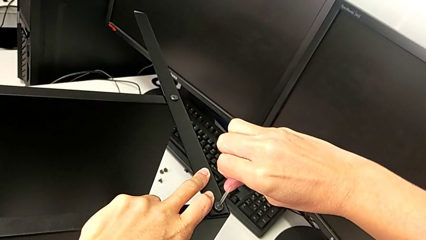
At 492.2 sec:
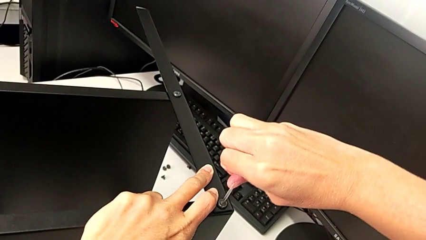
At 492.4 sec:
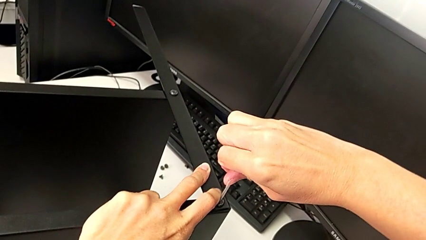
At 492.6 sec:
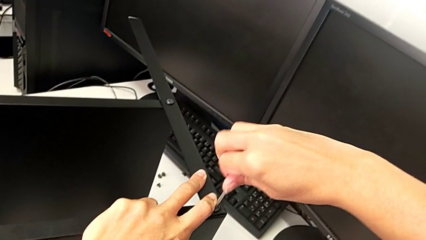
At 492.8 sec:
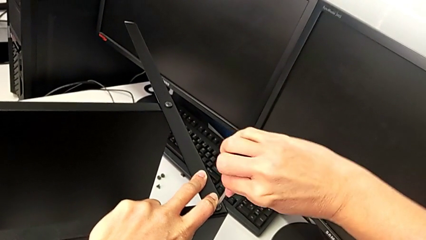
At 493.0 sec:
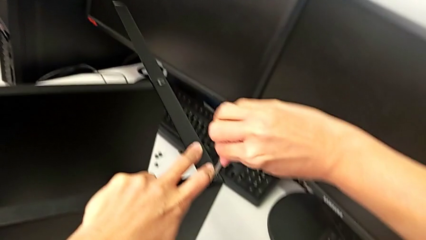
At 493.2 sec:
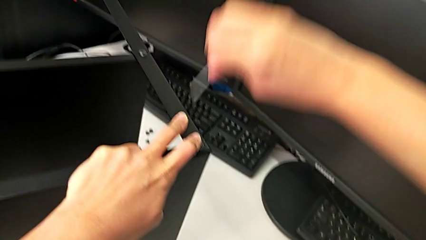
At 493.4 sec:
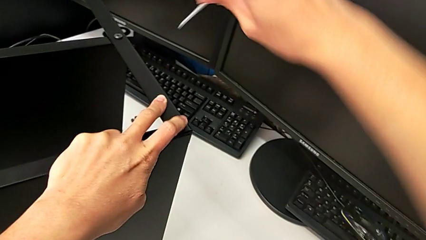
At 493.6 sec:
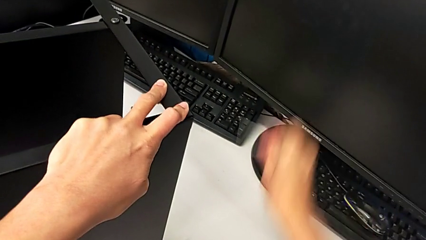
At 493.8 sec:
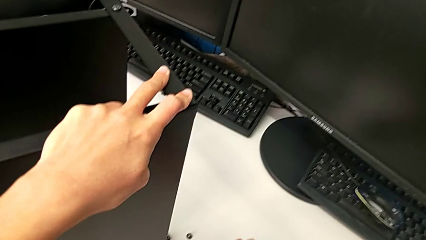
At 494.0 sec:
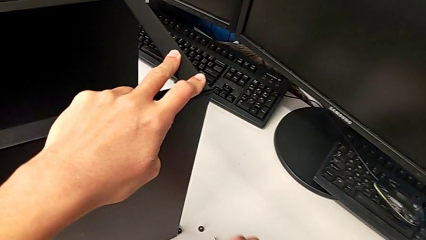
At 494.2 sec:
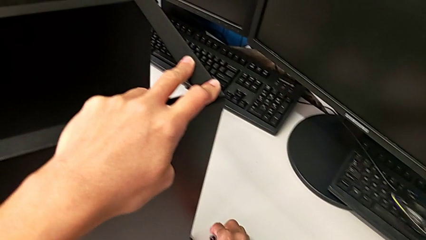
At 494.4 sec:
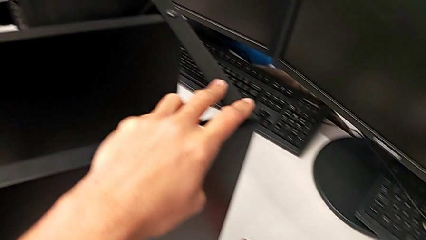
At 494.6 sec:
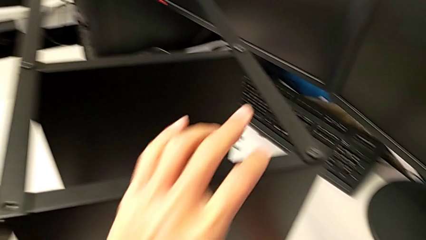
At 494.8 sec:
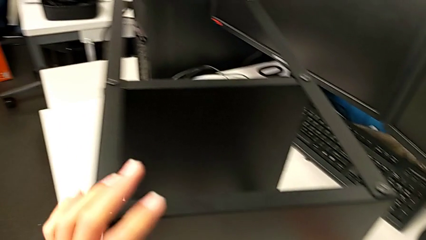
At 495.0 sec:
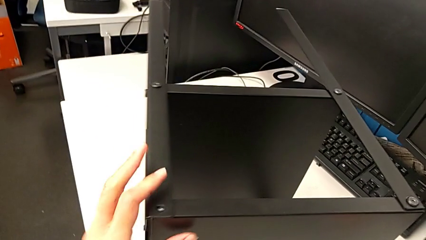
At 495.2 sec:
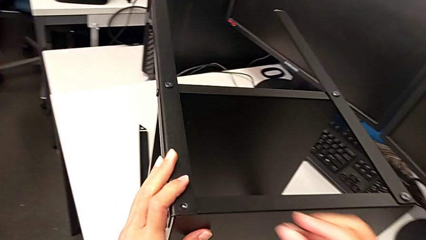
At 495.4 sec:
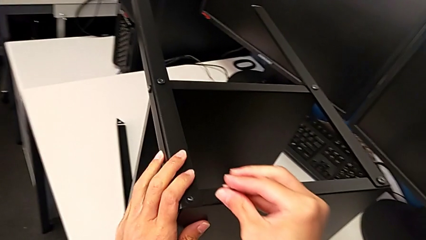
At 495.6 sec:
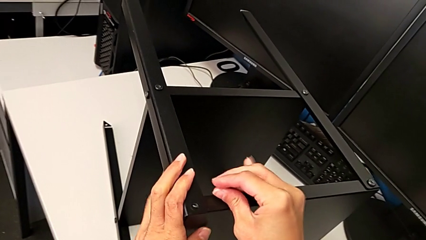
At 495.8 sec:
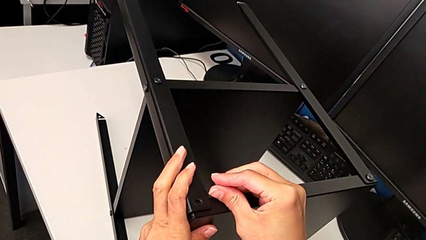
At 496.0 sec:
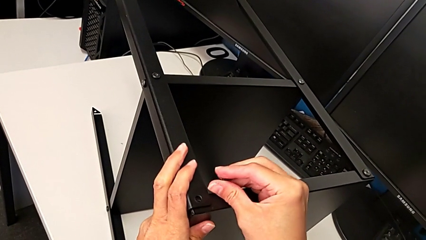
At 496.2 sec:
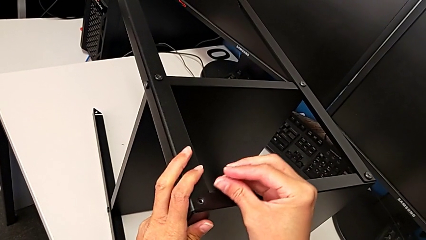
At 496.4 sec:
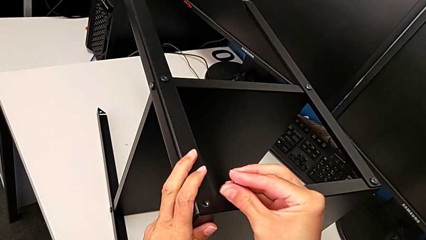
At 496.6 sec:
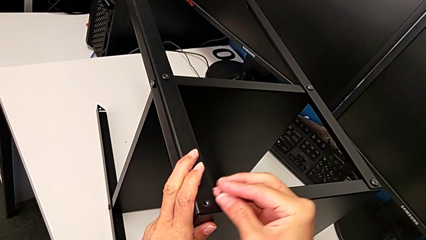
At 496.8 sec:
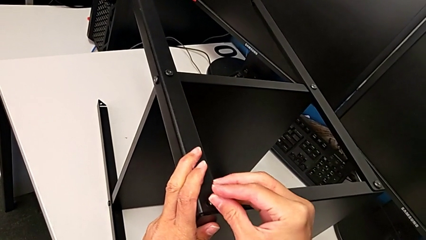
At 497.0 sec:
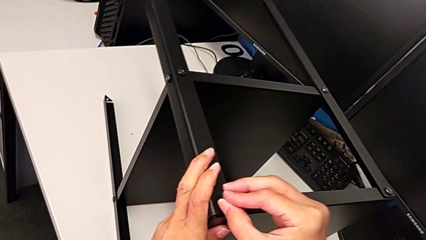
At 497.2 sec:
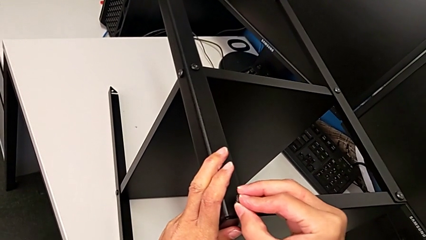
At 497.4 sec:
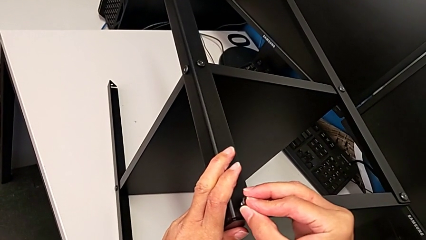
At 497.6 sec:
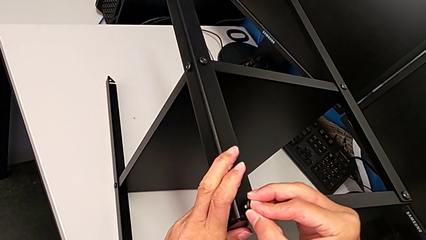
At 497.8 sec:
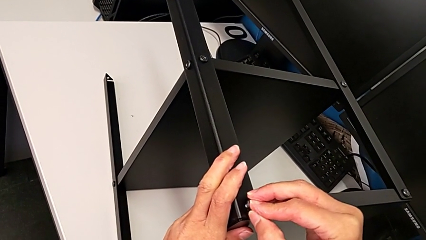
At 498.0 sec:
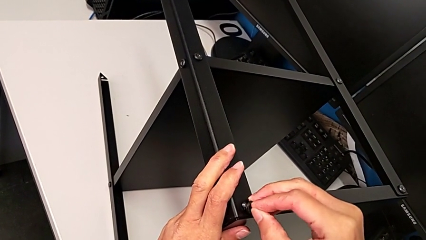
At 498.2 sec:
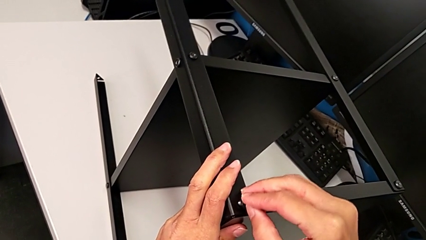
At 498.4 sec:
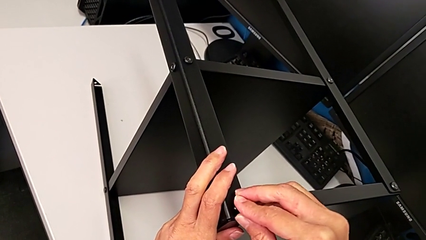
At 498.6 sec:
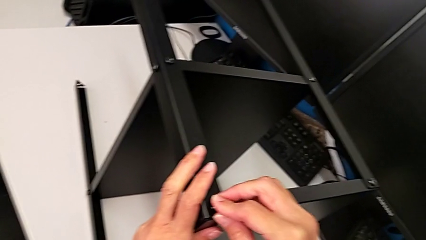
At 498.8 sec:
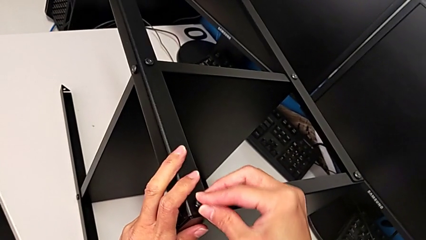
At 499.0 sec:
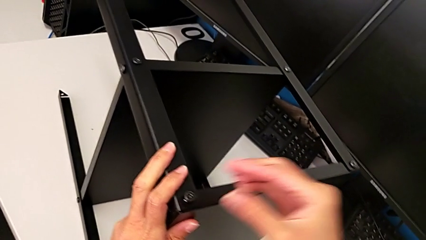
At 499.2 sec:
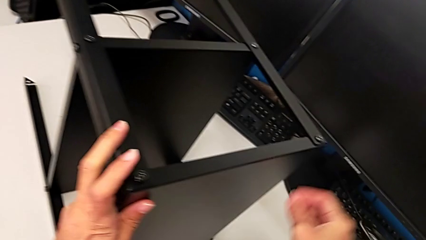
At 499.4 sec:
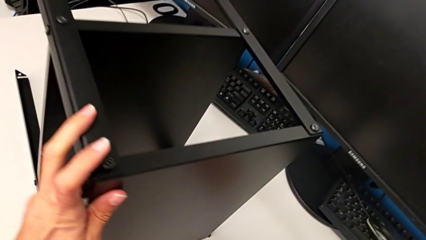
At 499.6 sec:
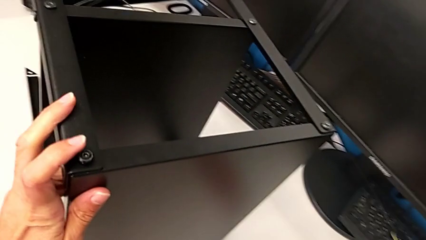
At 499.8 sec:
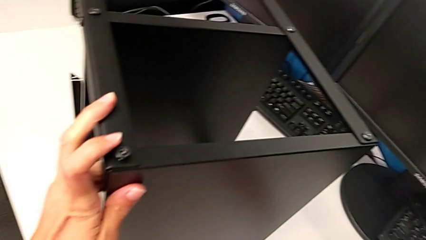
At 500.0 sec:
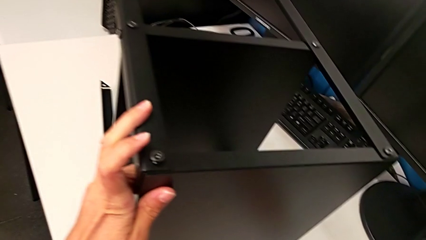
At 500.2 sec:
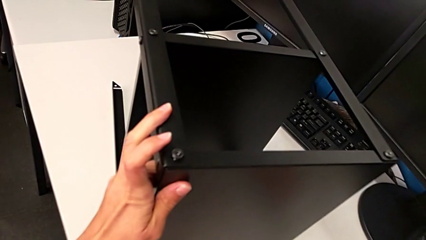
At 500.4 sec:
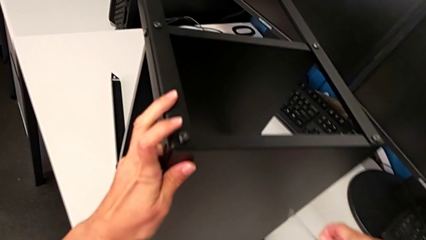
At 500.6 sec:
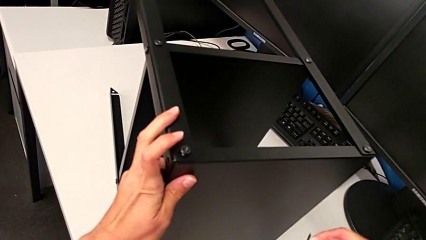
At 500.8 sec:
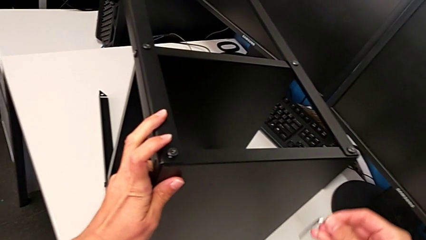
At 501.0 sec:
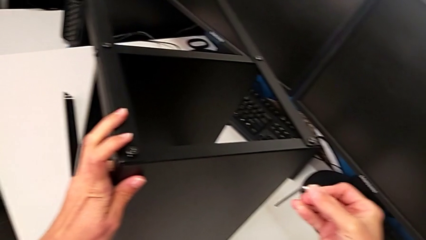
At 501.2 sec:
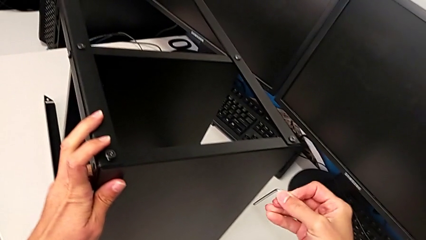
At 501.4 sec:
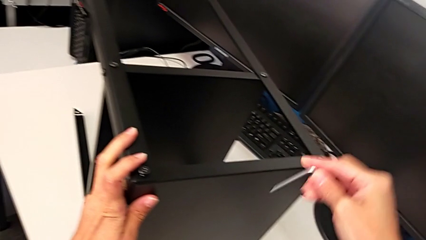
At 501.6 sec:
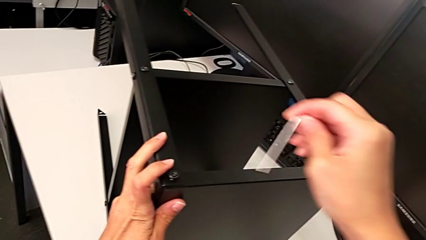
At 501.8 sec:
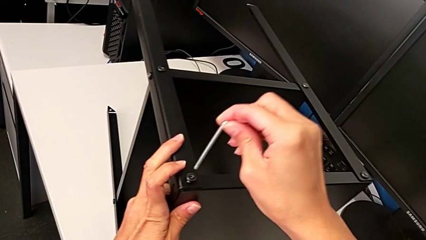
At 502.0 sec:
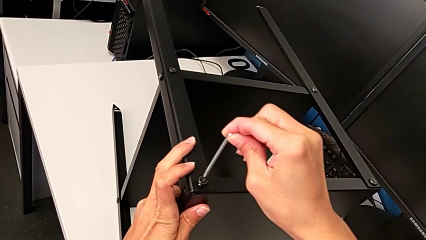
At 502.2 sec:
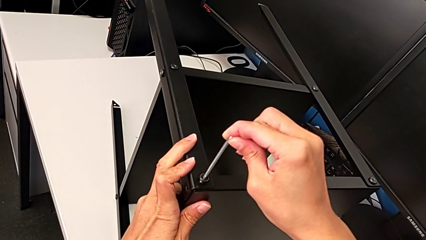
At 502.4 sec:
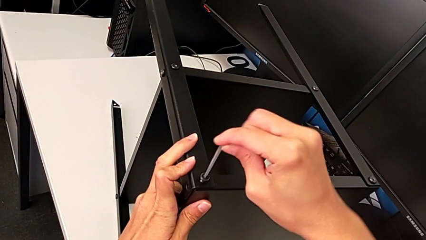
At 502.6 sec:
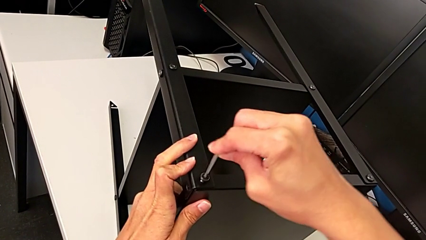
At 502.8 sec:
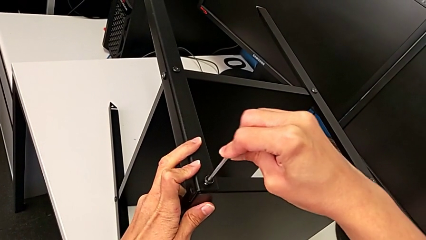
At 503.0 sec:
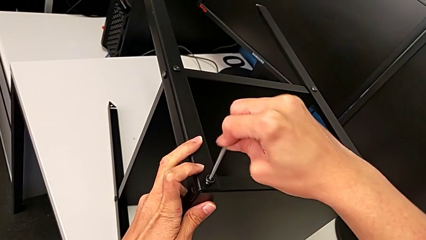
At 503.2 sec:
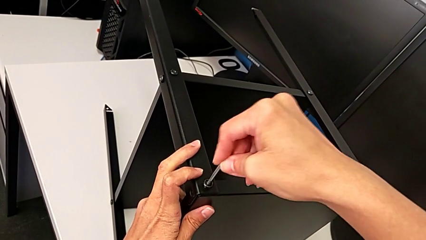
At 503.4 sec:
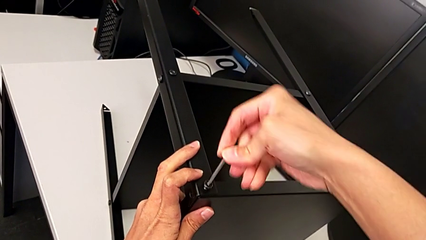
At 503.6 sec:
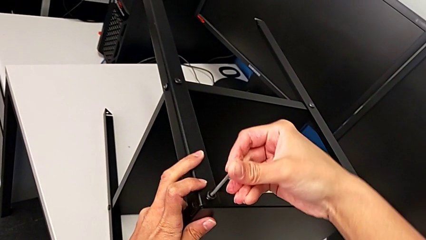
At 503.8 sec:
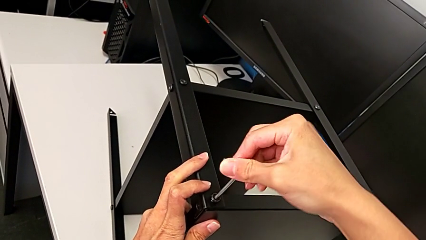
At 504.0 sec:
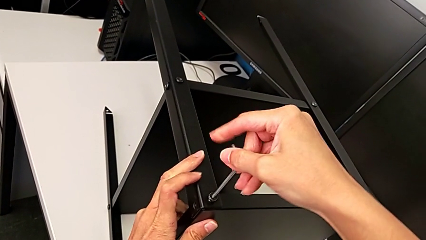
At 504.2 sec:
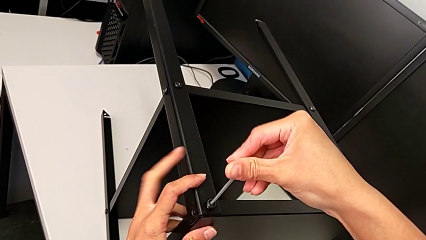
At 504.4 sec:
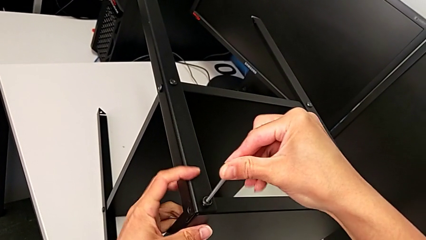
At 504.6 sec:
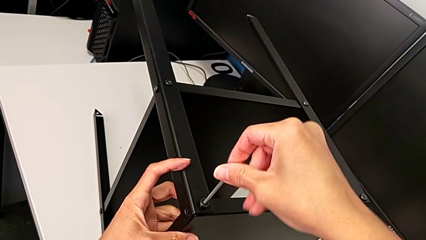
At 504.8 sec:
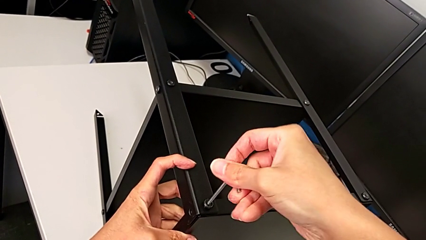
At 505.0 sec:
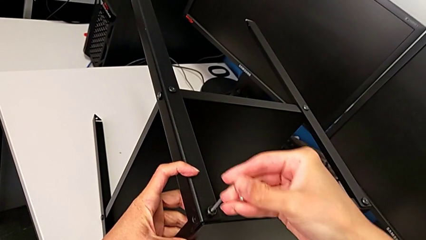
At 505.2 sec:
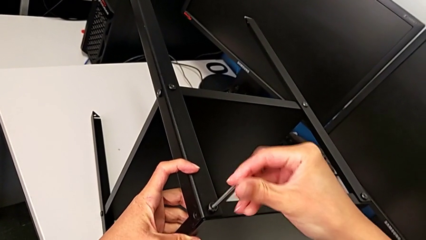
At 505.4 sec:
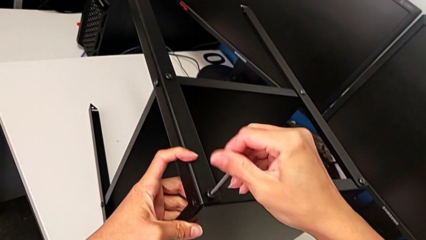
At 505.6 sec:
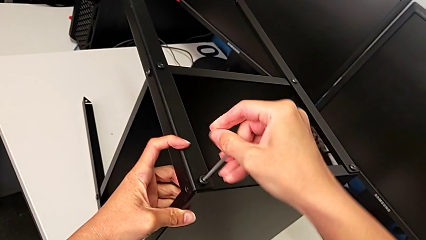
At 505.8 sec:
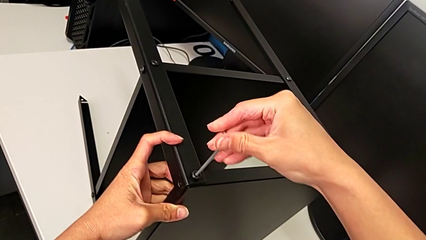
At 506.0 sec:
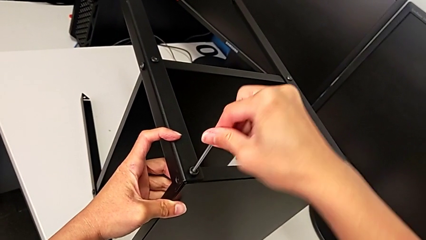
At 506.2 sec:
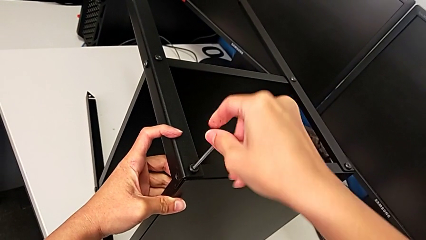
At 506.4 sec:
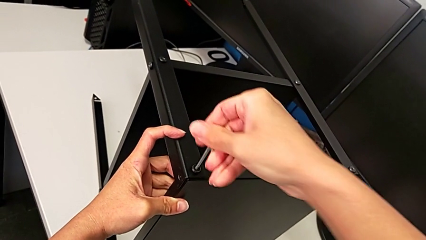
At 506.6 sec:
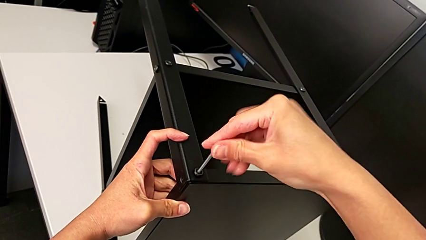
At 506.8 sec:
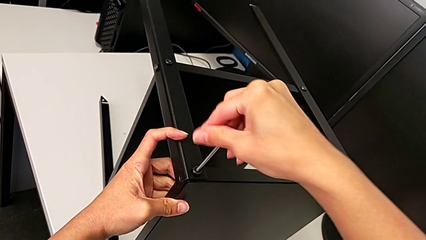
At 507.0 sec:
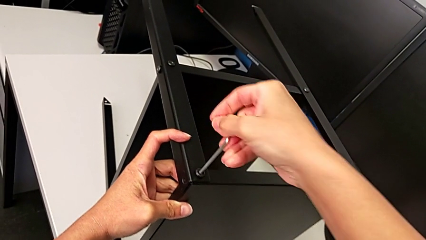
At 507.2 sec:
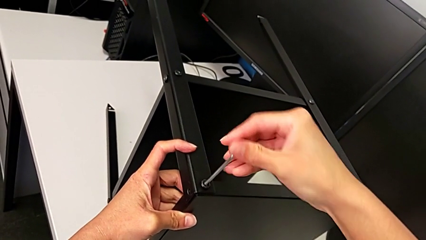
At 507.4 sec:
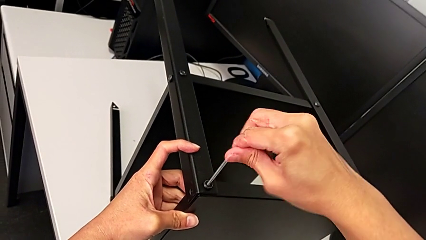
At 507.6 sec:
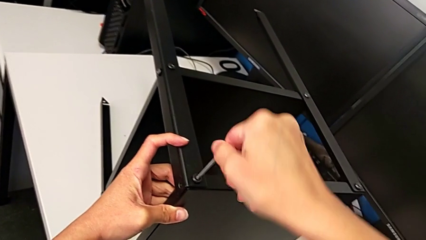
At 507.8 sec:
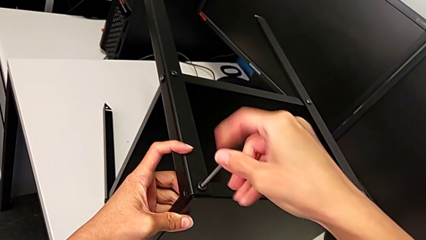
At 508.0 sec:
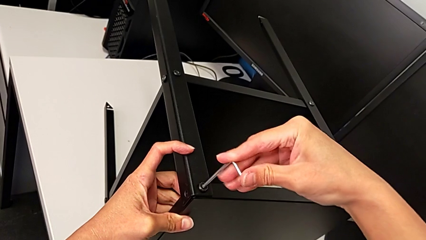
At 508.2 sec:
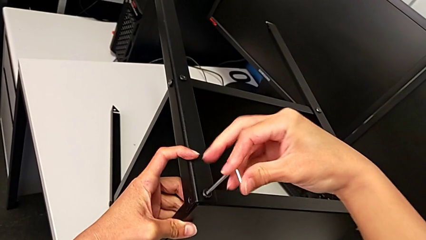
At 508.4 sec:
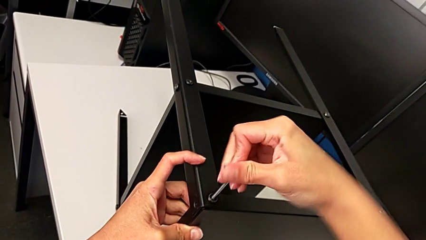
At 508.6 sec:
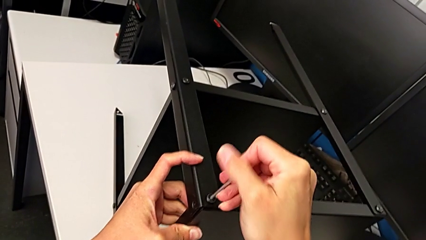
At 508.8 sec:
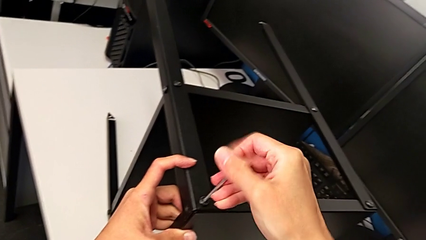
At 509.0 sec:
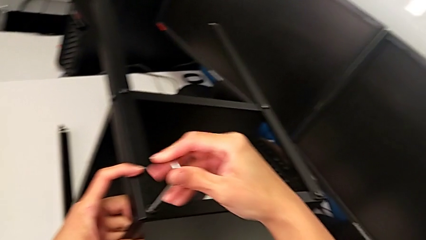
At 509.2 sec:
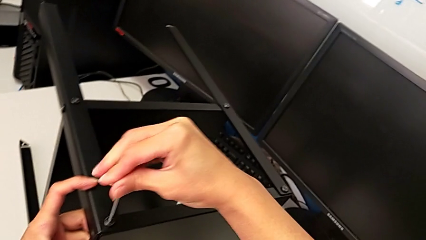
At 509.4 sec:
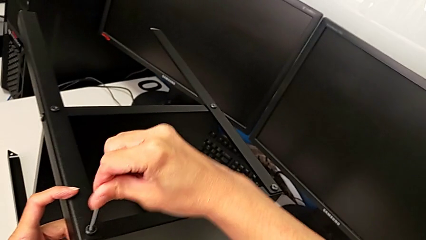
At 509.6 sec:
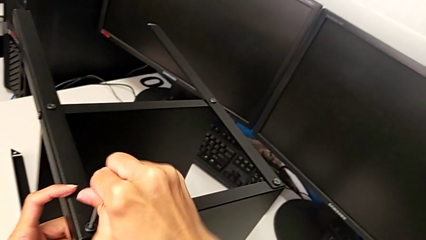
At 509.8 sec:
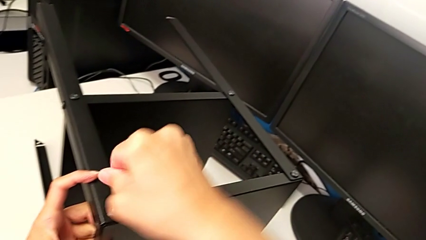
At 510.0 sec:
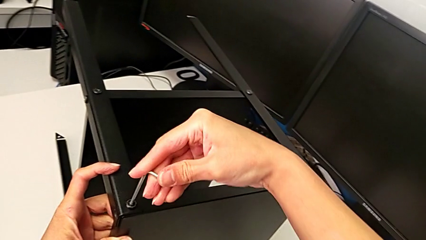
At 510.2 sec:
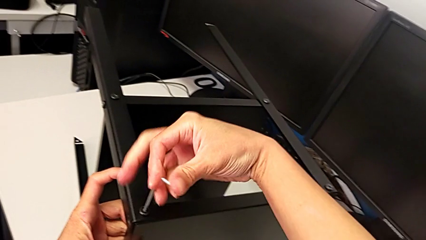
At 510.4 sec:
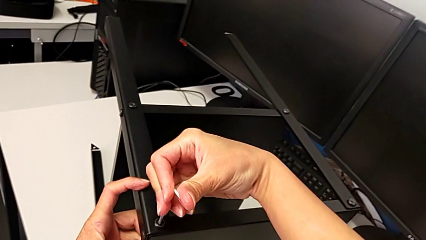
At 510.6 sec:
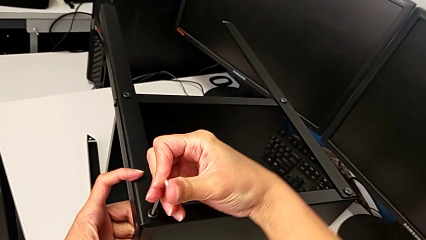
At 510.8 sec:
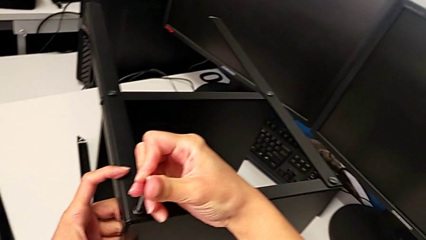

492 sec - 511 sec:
The camera wearer is screwing the second leg. They withdraw the Allen wrench, place it, grab the hex socket head, insert the second hex socket head, grab the Allen wrench, insert it and screw the hex socket head.
